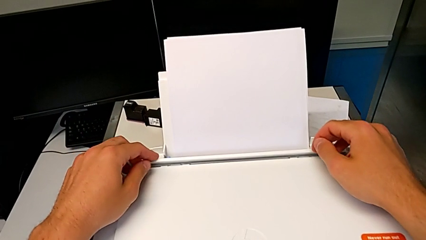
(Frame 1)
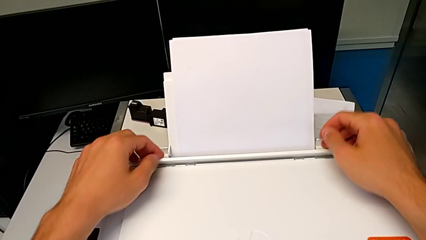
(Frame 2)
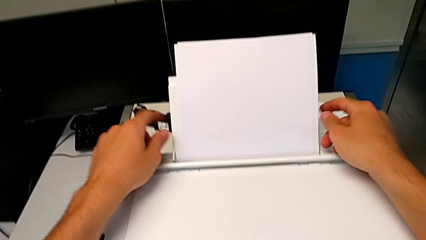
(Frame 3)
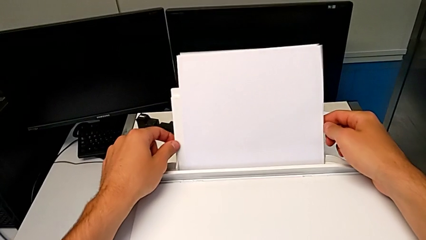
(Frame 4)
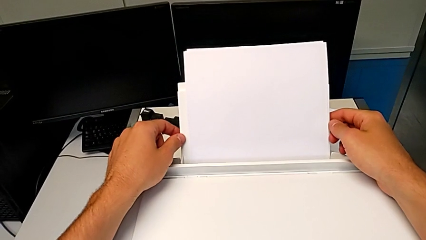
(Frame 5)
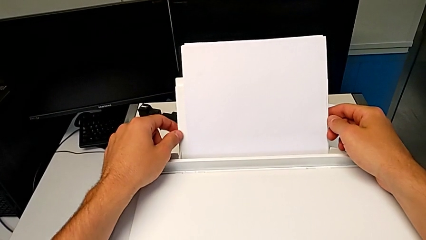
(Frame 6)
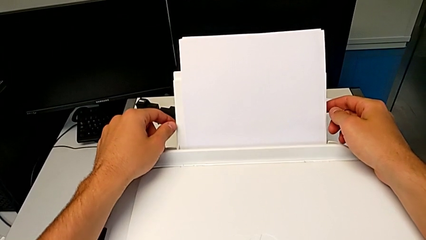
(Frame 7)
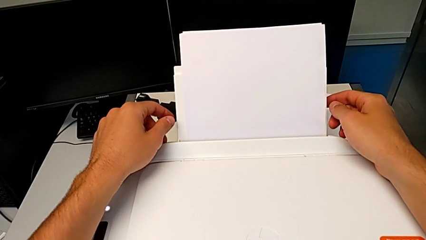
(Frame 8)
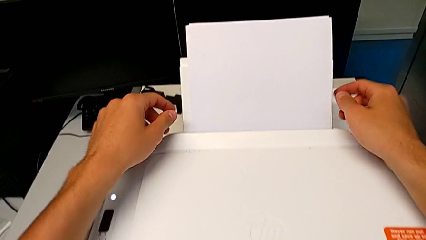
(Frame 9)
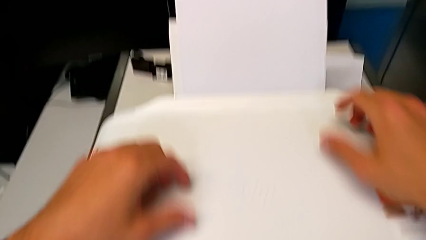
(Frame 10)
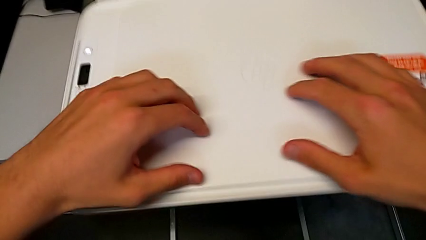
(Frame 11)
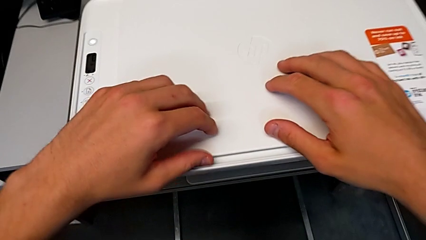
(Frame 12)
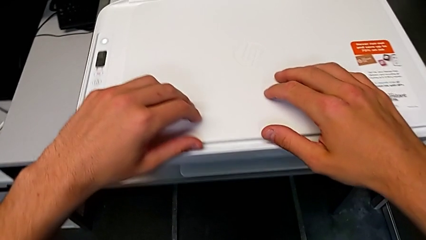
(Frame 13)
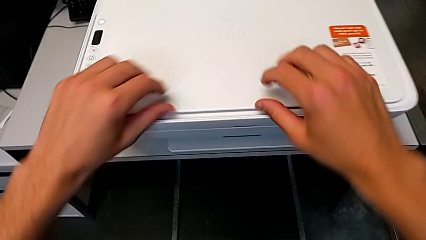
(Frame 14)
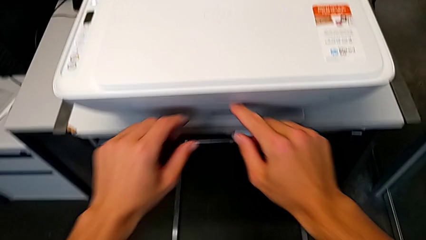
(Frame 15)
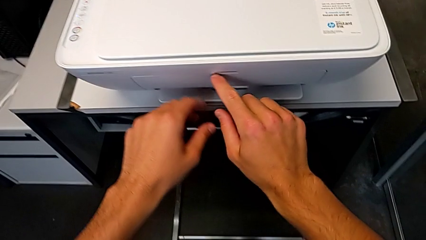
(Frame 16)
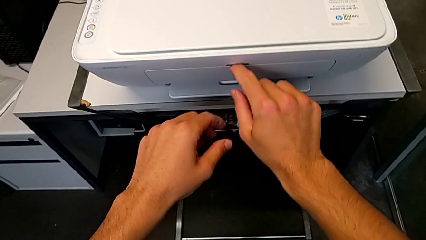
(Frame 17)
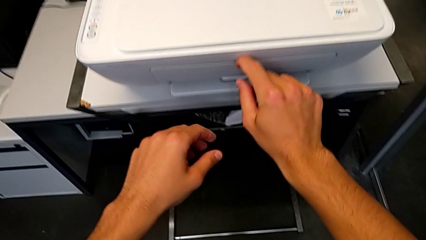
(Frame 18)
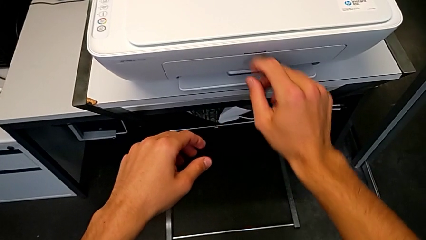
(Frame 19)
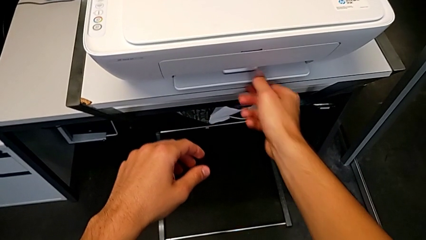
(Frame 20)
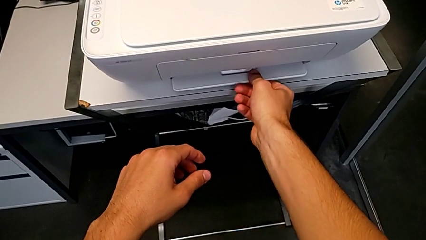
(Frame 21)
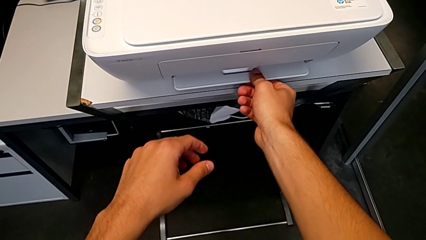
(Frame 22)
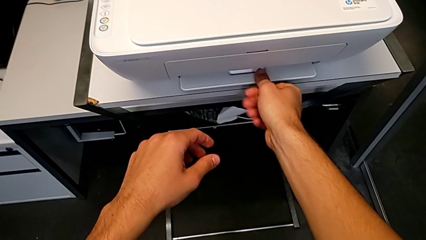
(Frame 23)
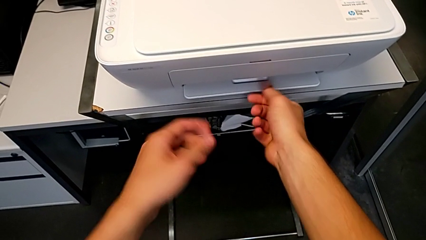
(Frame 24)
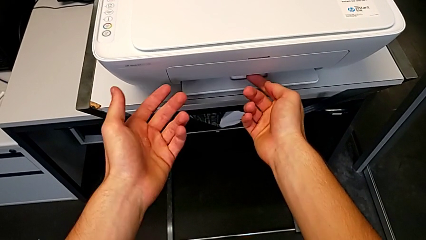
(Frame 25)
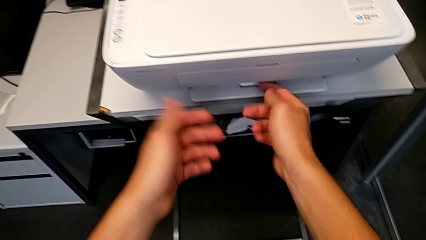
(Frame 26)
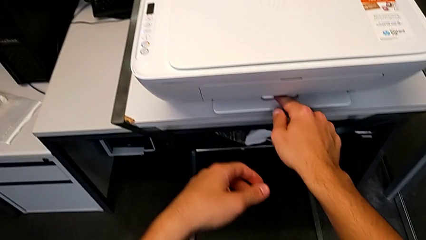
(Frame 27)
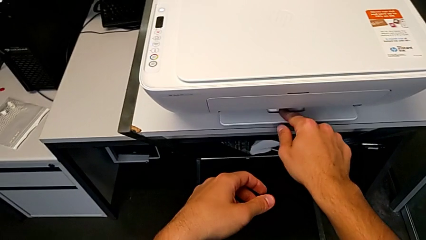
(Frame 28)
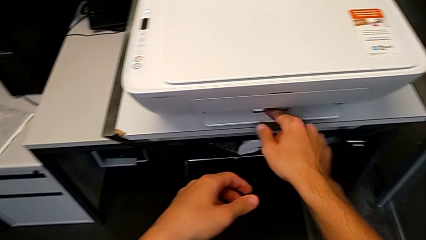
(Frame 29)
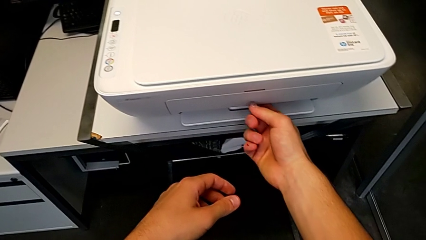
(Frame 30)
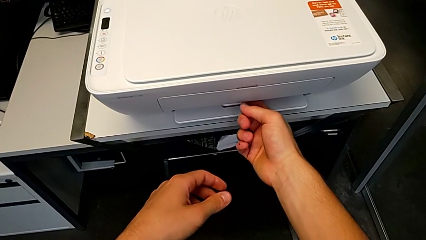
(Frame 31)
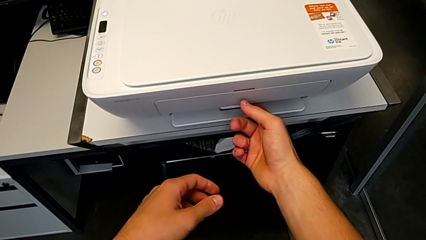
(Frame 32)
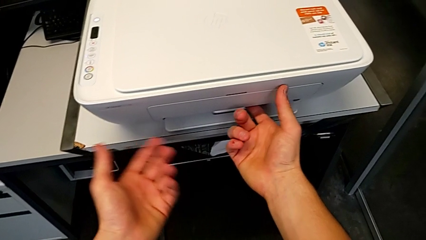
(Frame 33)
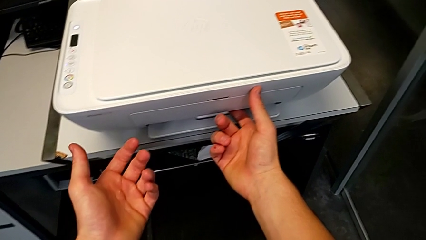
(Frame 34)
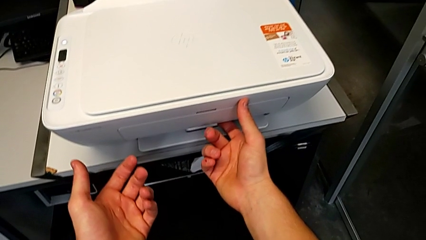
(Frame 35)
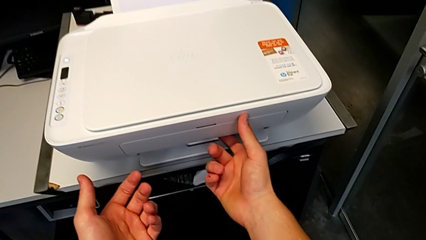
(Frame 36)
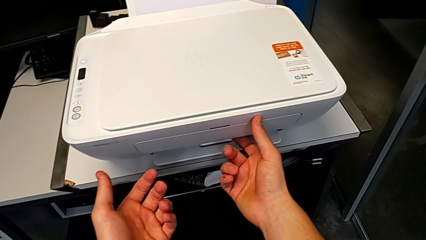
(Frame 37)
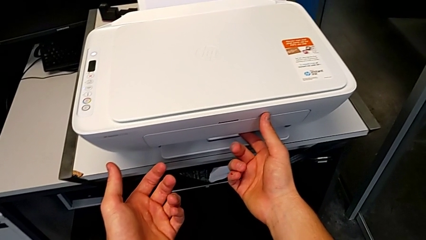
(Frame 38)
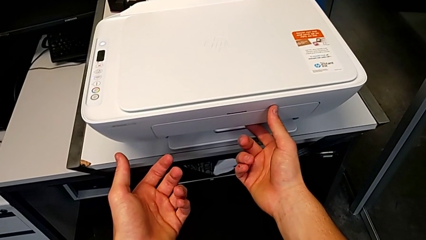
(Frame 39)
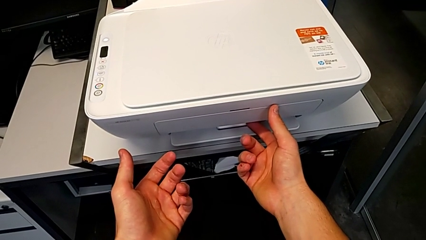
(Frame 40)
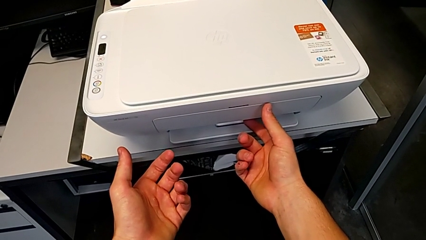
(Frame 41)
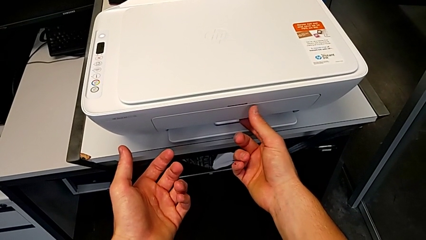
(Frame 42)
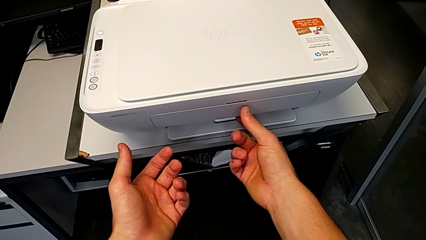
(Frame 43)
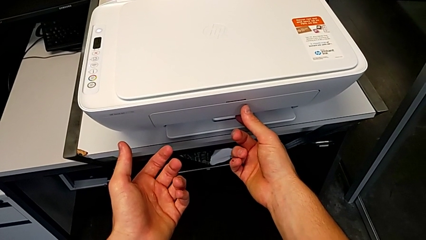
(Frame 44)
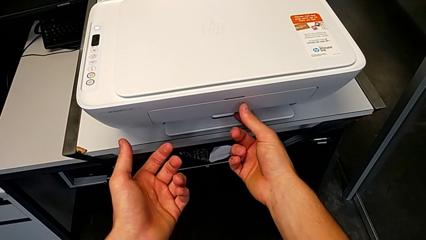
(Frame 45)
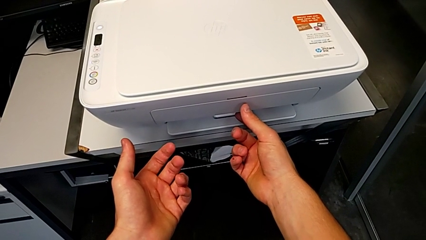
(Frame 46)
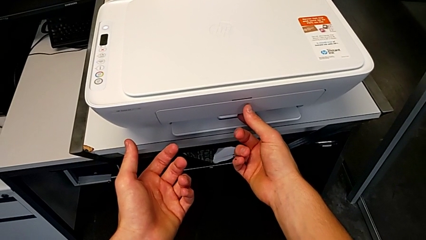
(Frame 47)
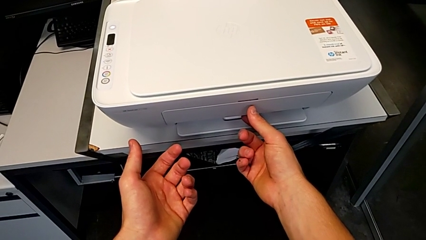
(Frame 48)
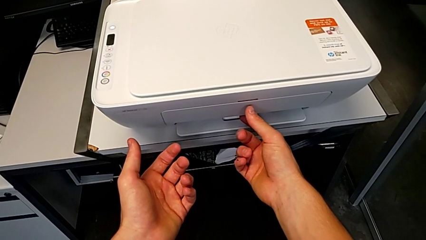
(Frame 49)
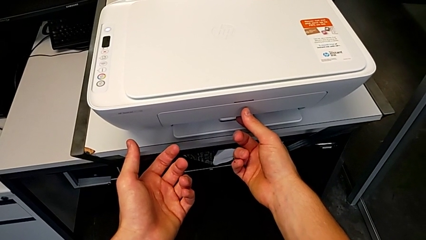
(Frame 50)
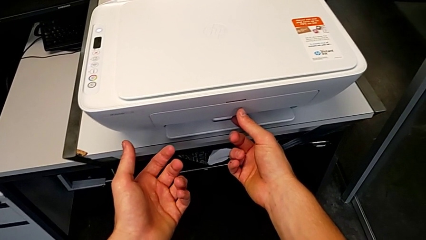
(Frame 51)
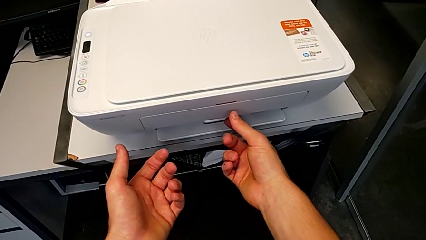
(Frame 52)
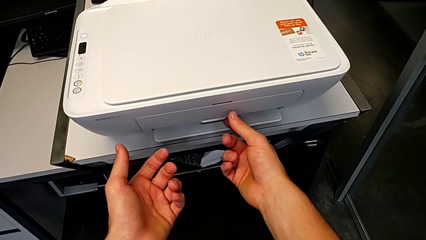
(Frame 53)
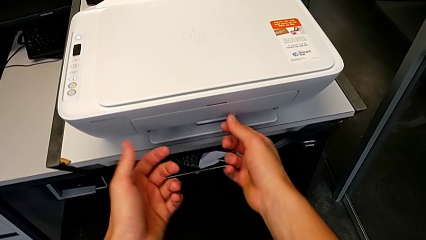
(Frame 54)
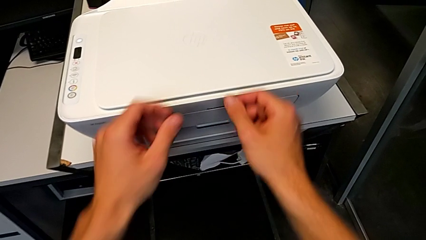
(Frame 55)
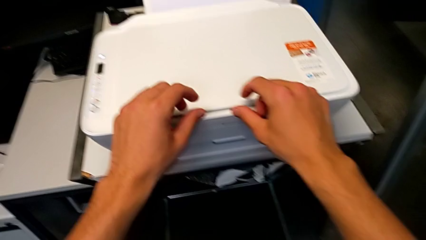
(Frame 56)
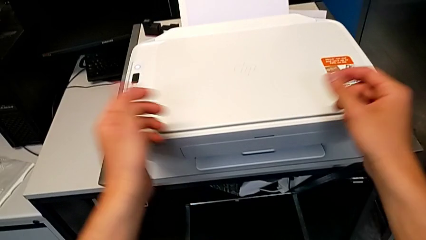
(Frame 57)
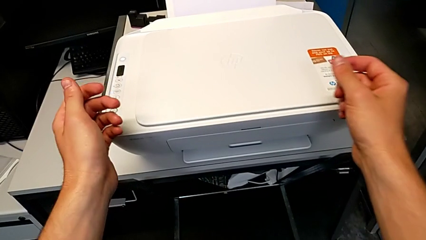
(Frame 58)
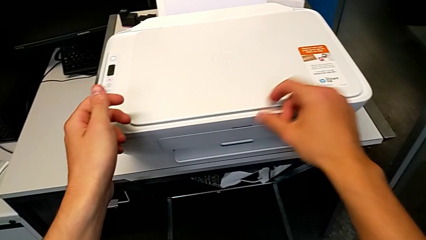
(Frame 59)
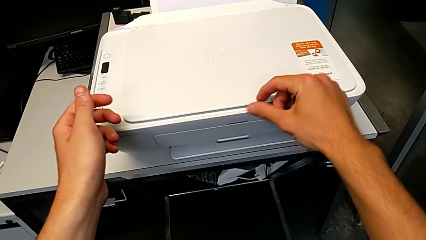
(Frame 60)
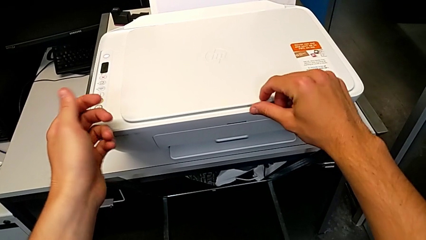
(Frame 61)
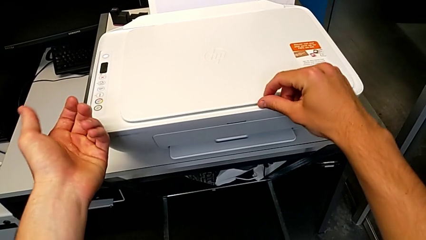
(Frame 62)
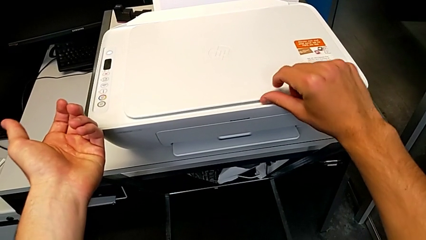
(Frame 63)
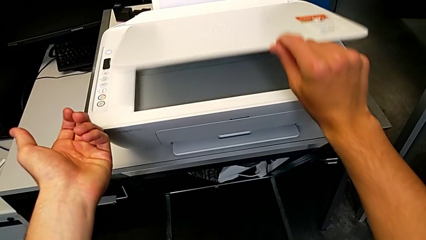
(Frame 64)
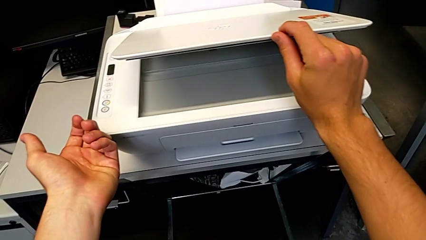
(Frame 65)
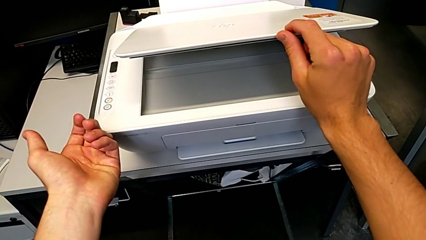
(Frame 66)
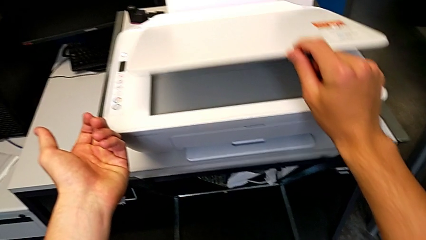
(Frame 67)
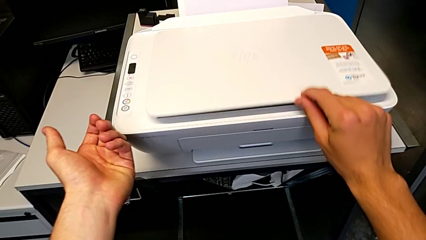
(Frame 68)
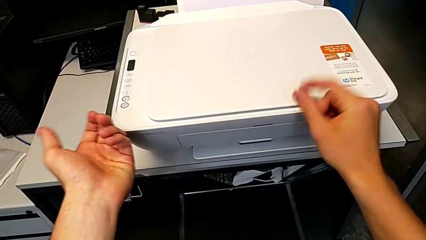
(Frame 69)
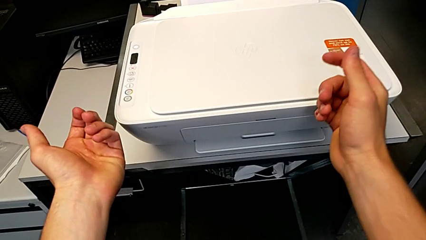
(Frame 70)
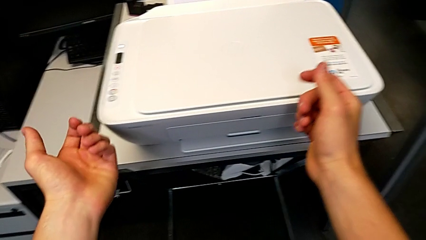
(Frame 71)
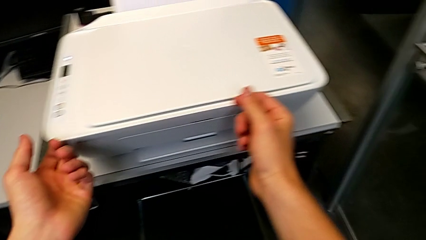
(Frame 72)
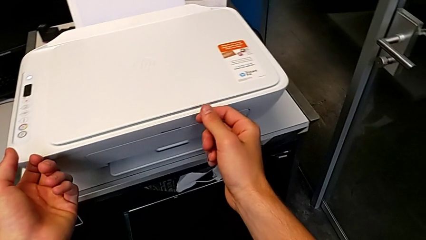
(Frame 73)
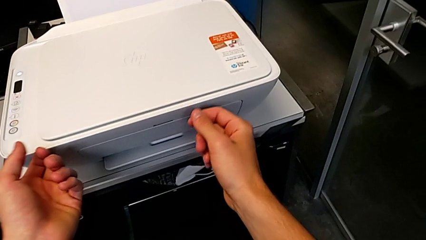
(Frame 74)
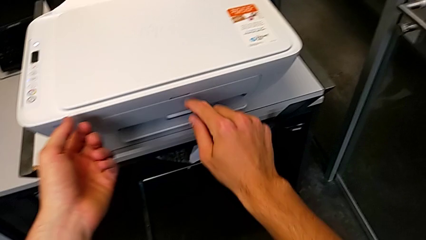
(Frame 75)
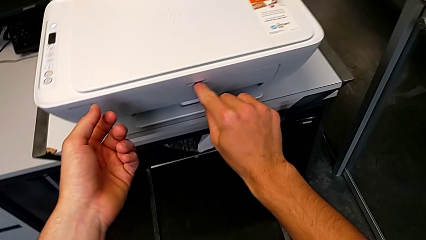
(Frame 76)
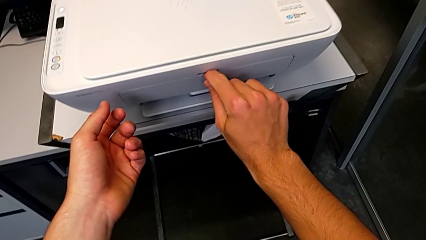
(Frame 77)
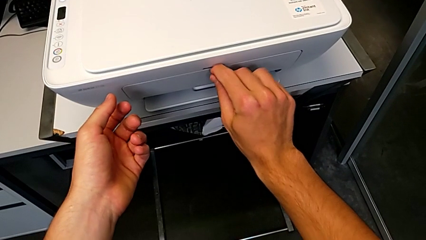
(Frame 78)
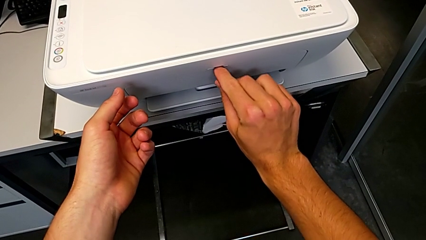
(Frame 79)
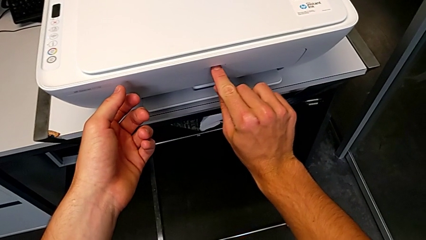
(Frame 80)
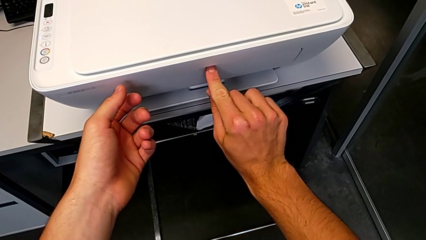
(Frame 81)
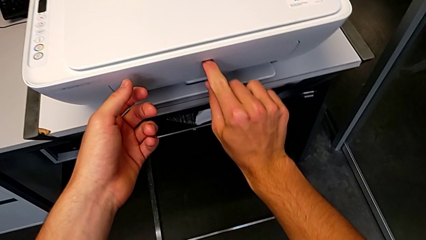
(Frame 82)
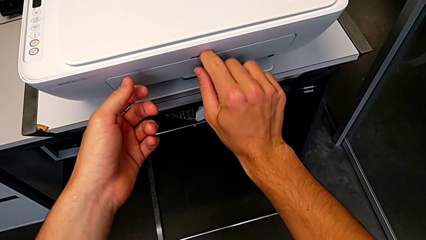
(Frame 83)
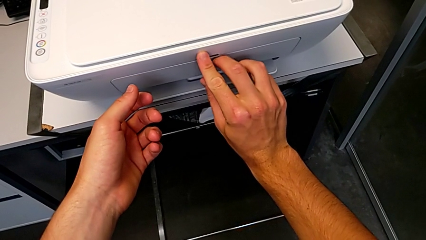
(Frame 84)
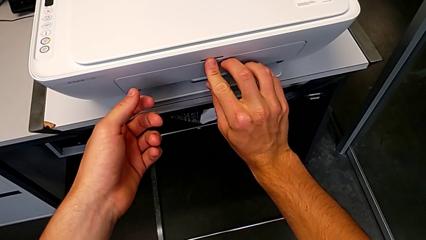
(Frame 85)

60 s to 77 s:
The camera wearer is opening the front tray. They hold the paper stack, touch it, inspect the printer, lift the copy gate and begin to grab the extending paper tray.
